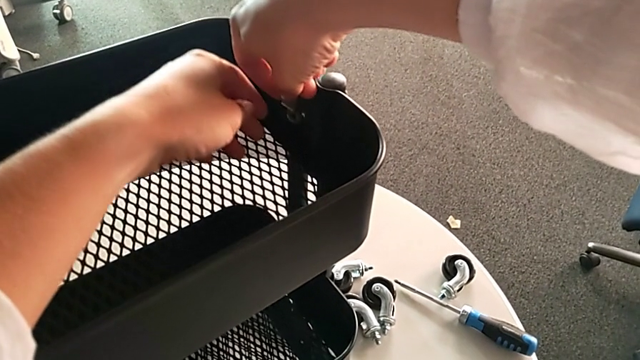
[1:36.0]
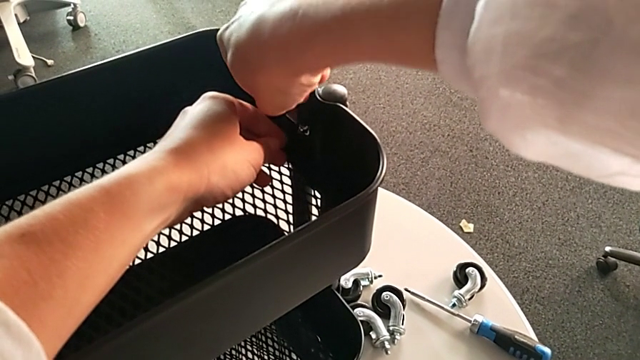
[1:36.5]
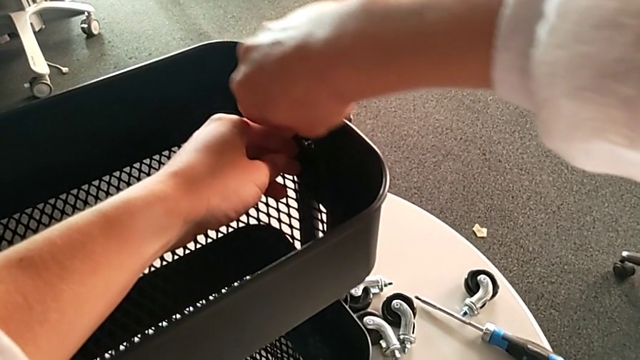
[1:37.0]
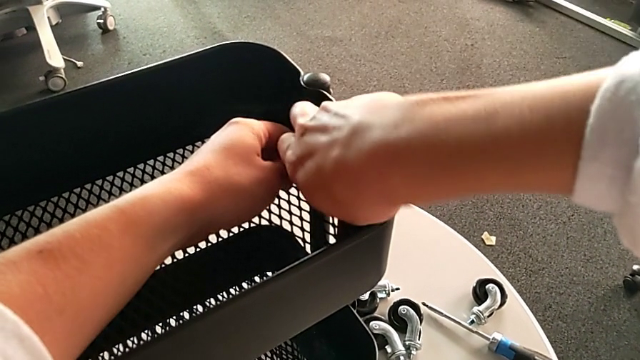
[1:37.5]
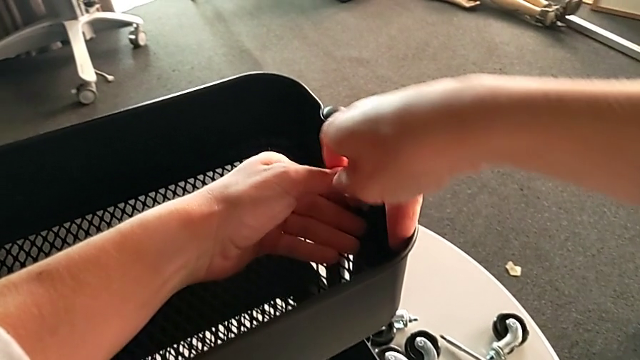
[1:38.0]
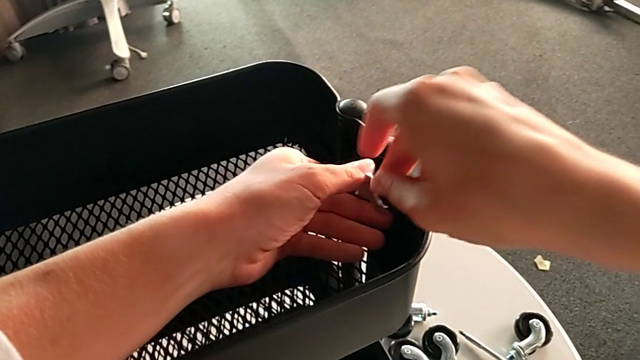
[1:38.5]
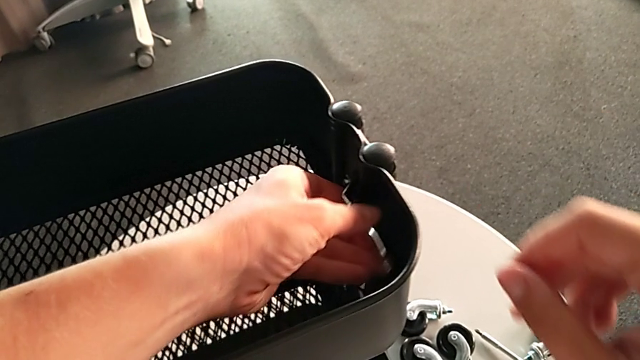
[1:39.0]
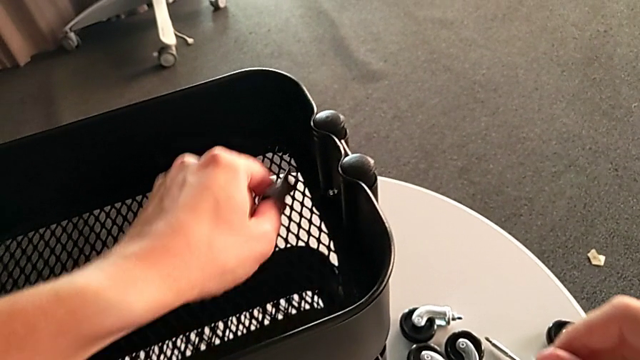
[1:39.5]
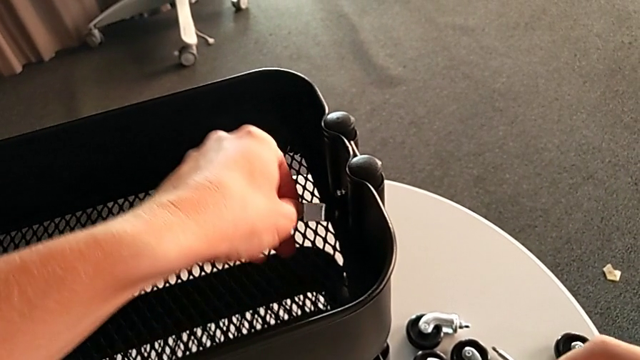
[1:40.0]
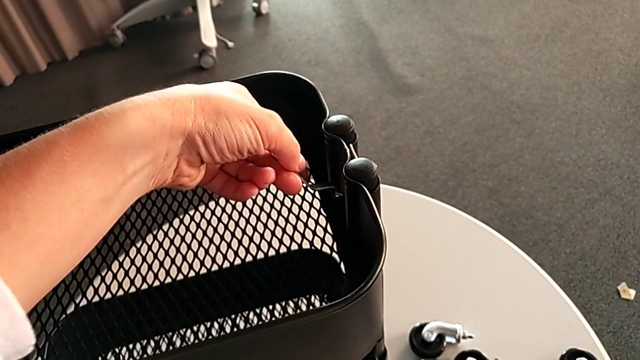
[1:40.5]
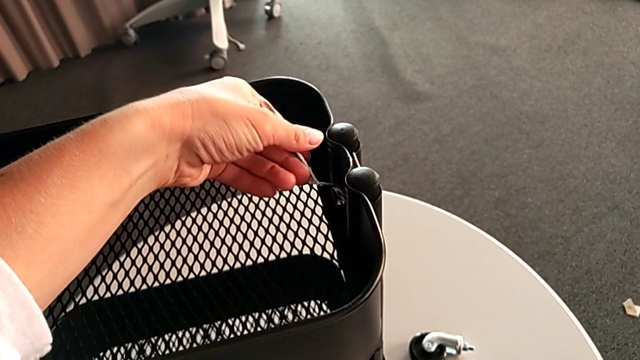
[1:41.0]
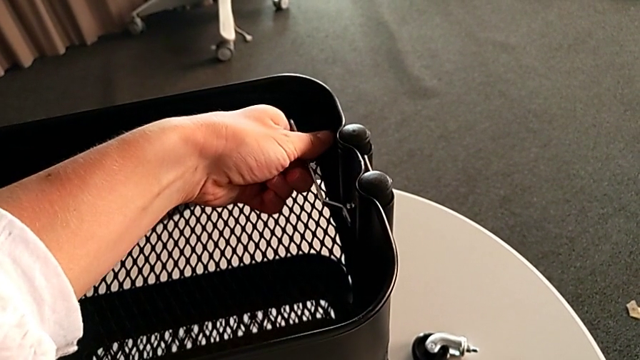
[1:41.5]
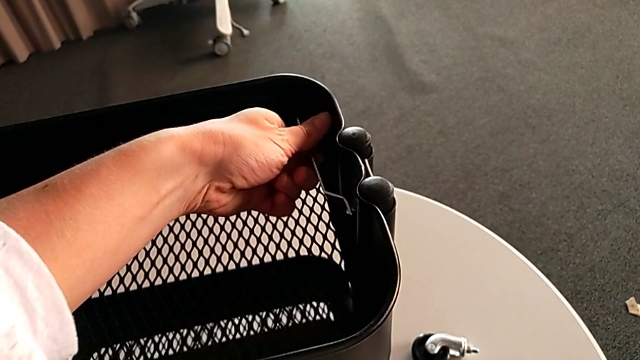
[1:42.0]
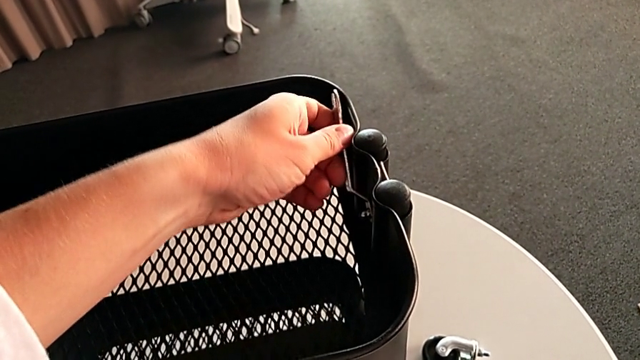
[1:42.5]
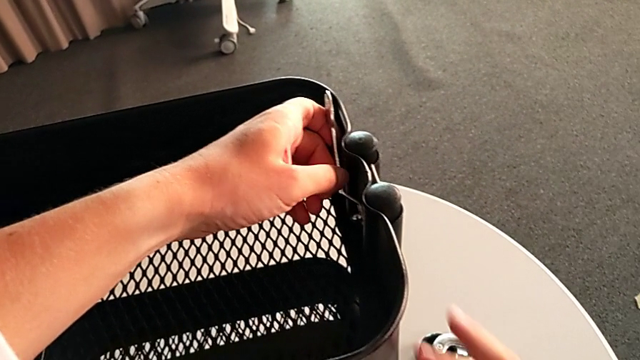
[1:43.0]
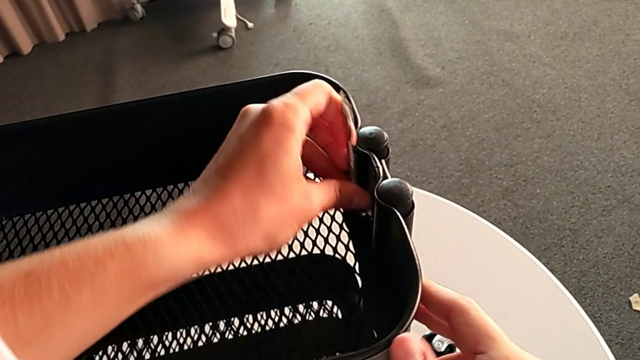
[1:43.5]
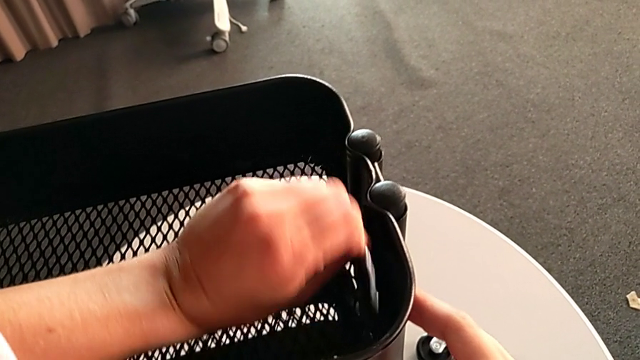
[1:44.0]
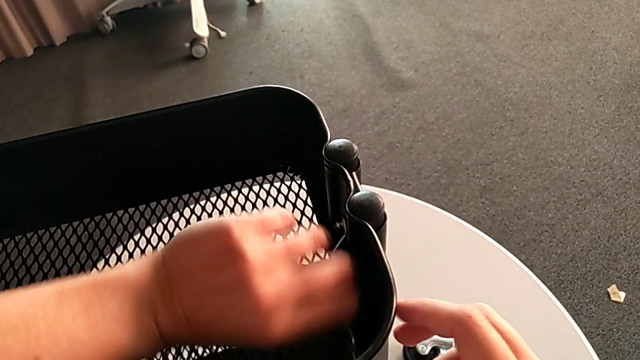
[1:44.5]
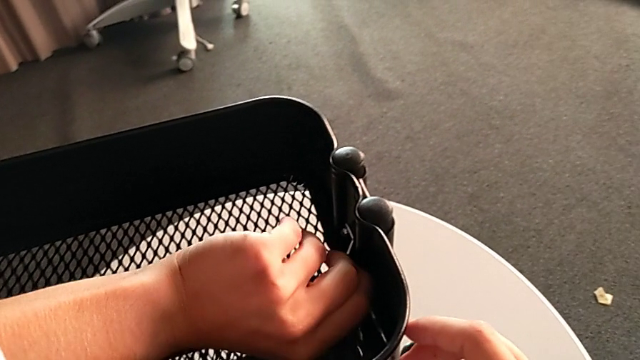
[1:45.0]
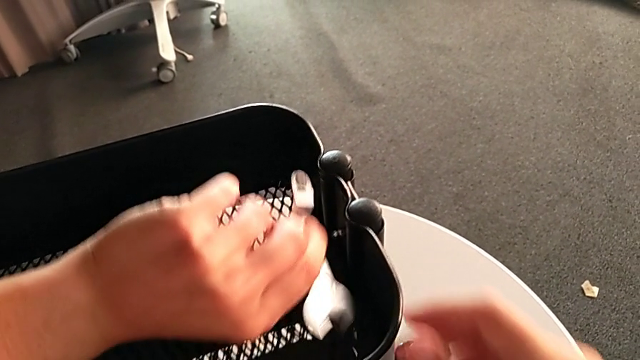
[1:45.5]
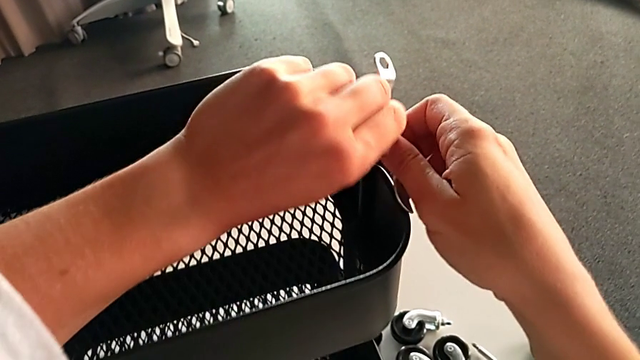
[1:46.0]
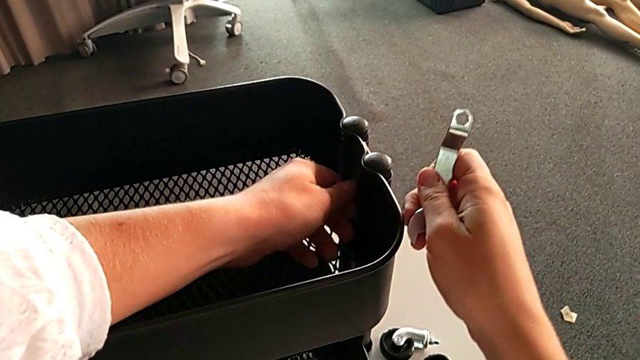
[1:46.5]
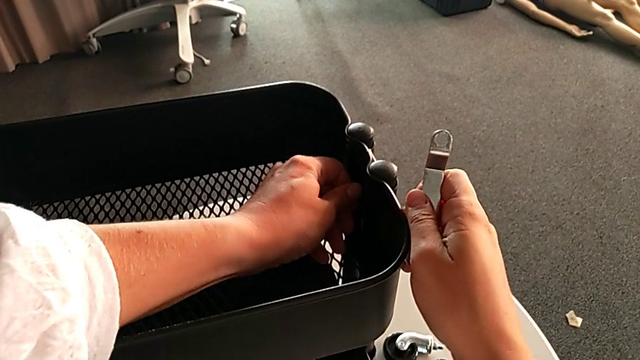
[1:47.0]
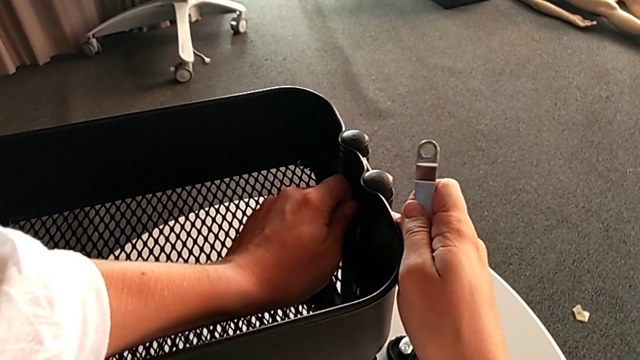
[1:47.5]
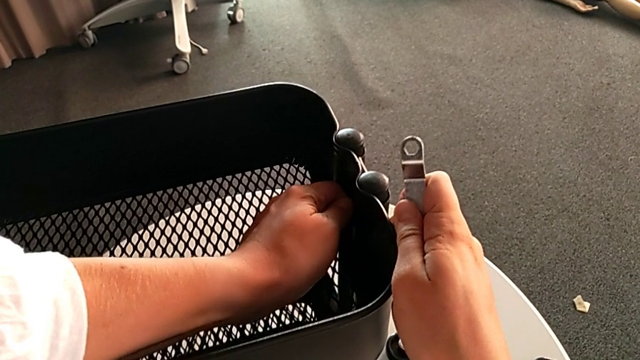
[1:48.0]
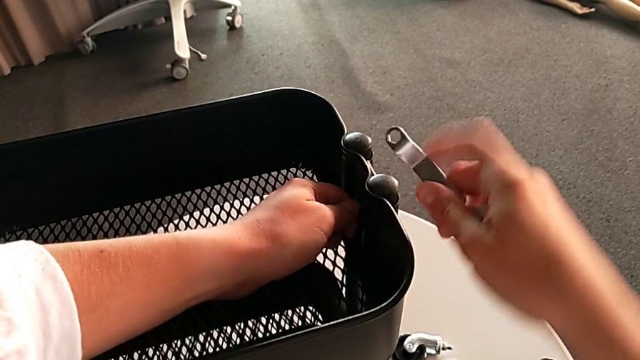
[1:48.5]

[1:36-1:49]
The camera wearer is disassembling the top tray of the rolling cart. They unscrew the hexagon cap nut, insert the hexagonal wrench and unscrew the hexagon cap nut twice.

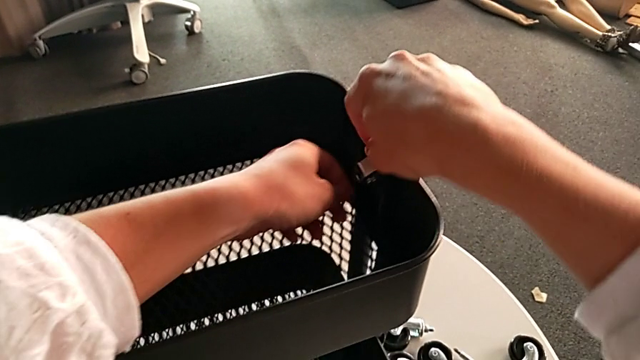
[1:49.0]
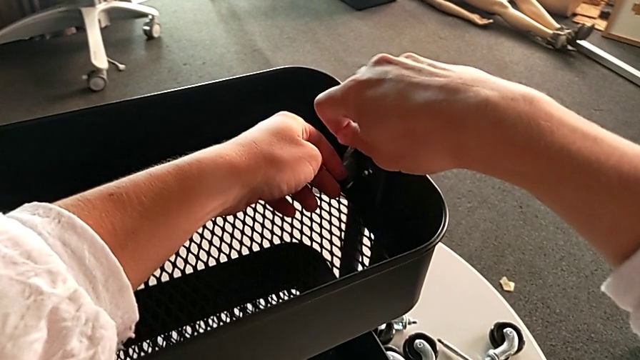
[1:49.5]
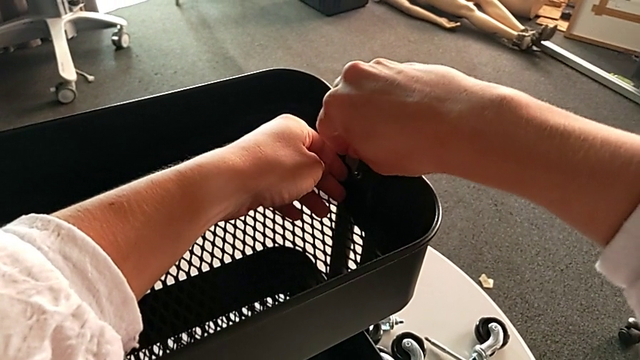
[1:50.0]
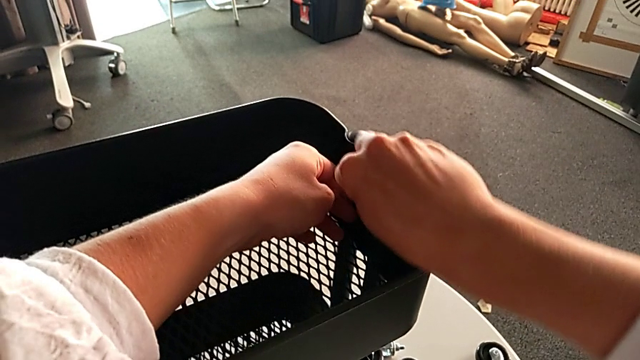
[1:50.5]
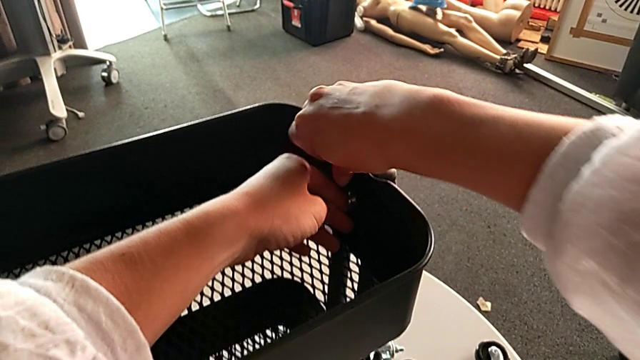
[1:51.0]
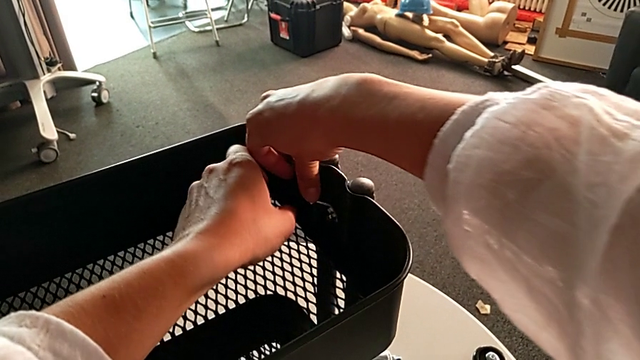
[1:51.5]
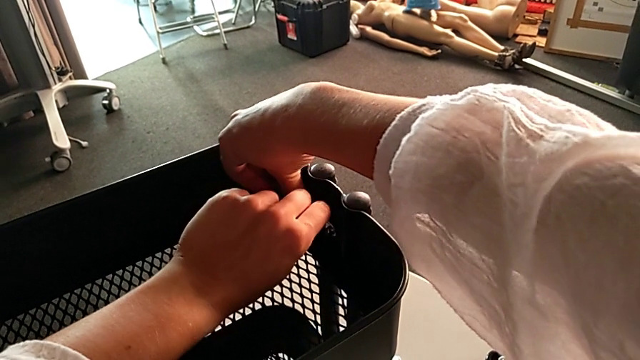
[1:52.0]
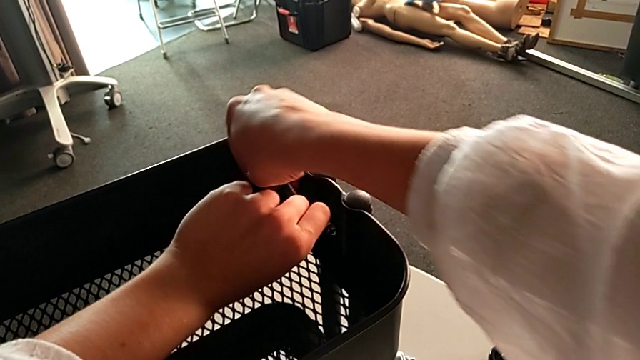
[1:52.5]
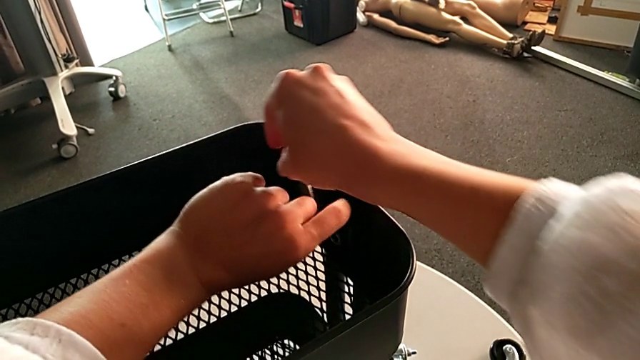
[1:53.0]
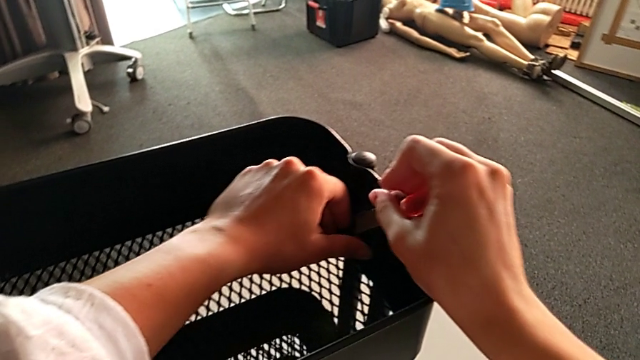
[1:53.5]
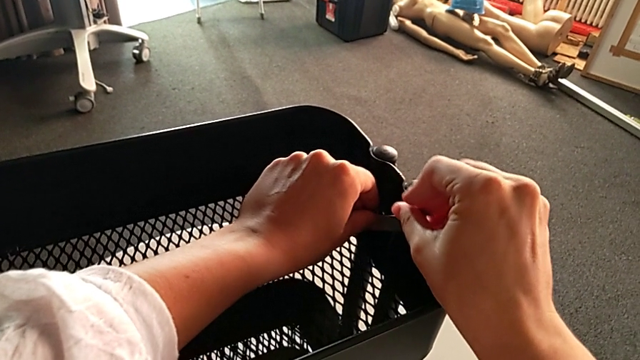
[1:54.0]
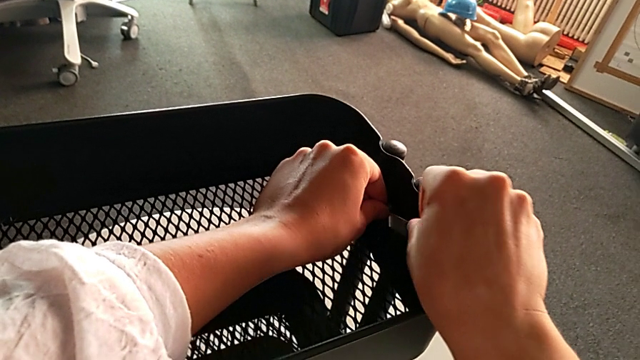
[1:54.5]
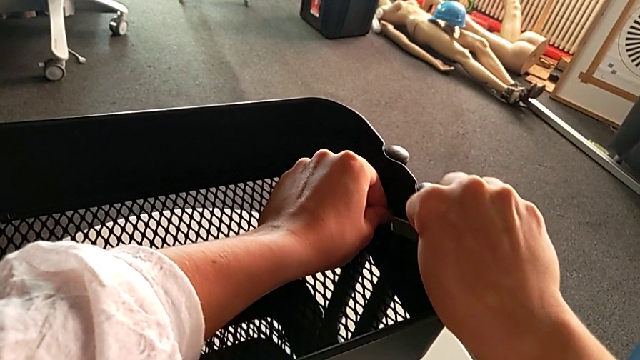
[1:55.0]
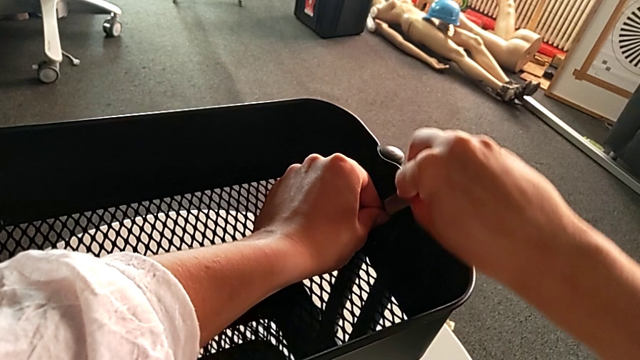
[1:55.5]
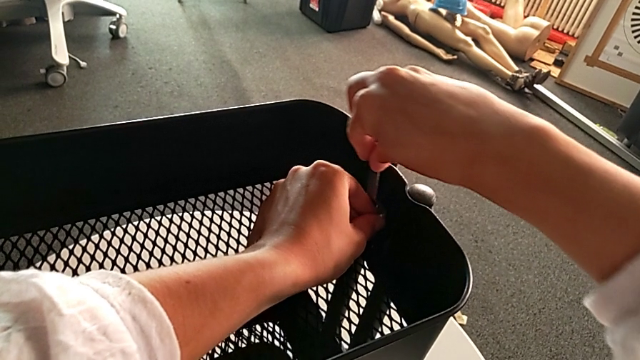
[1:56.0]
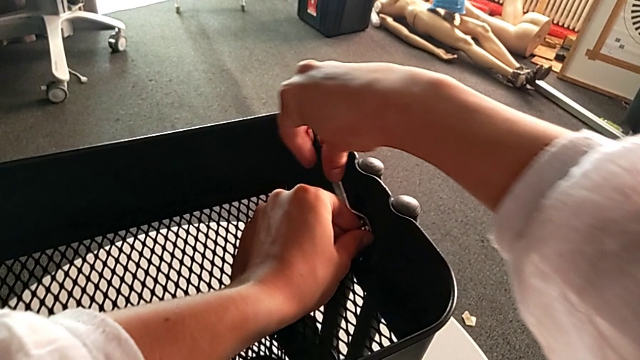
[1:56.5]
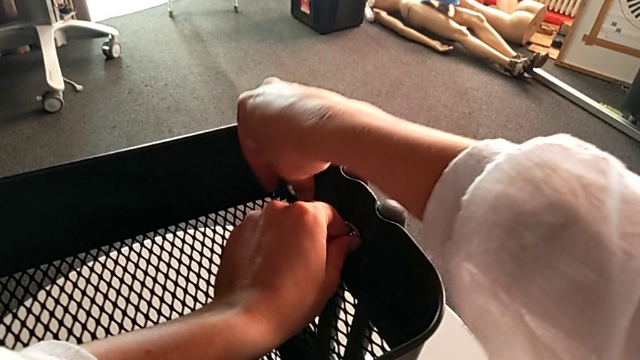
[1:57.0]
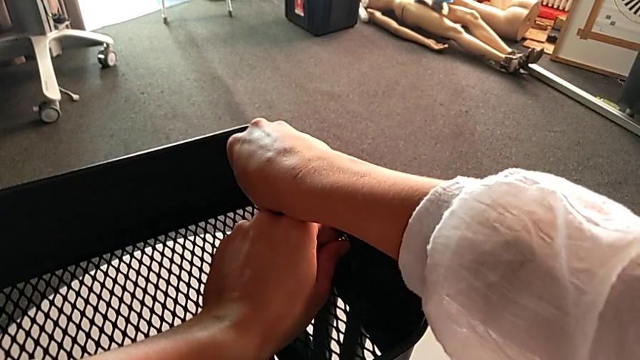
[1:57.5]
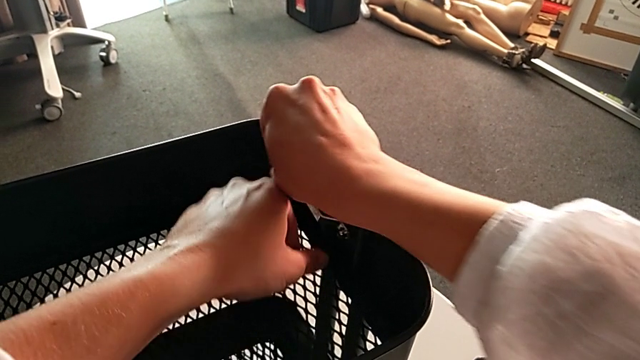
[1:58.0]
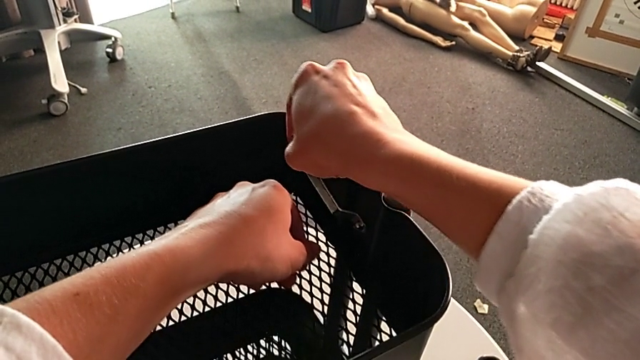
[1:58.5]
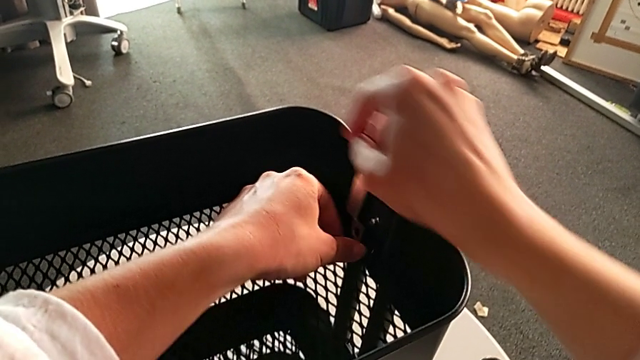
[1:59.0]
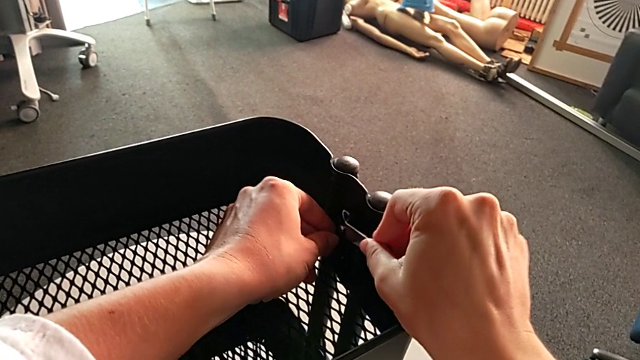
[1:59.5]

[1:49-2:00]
The camera wearer is disassembling the top tray of the rolling cart. They insert the hexagonal wrench and begin to unscrew the hexagon cap nut.
